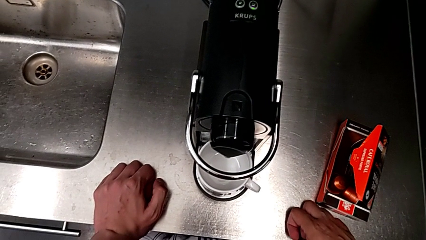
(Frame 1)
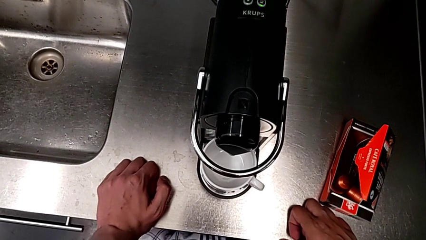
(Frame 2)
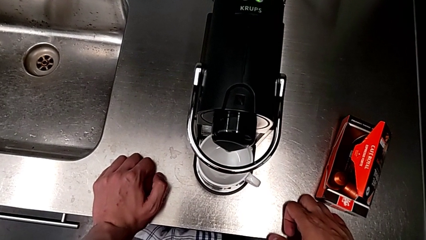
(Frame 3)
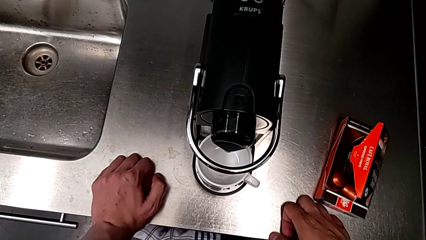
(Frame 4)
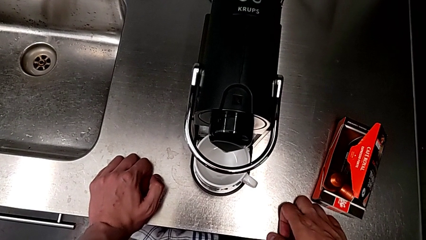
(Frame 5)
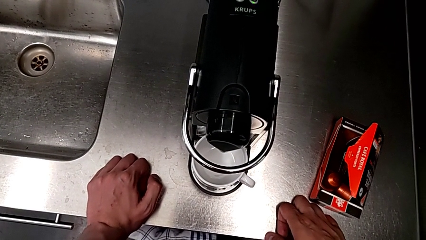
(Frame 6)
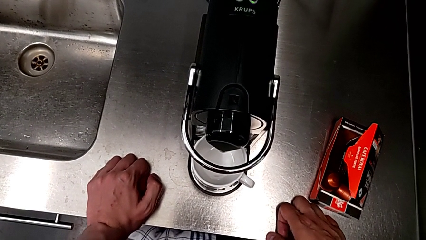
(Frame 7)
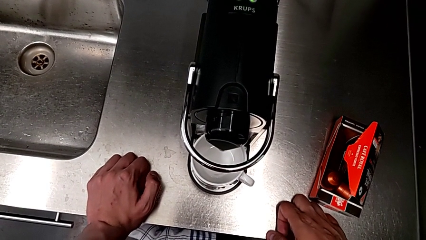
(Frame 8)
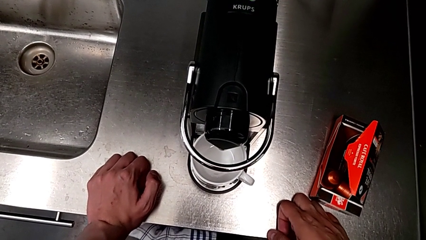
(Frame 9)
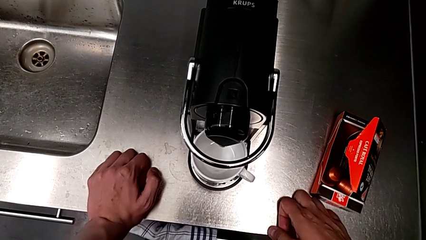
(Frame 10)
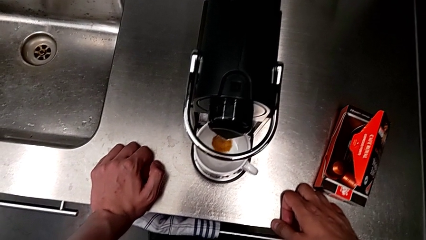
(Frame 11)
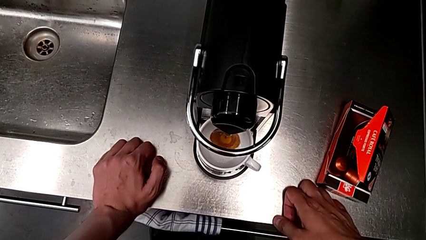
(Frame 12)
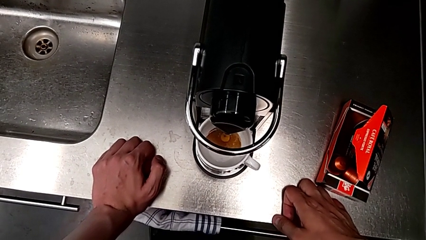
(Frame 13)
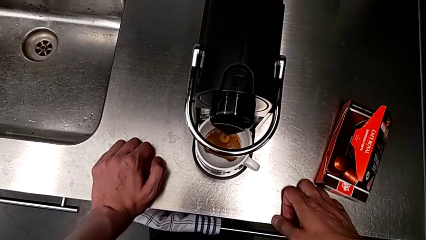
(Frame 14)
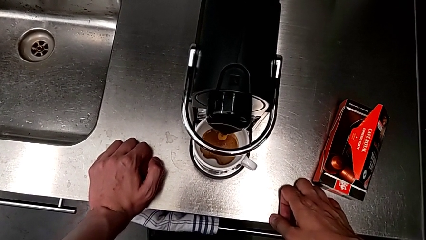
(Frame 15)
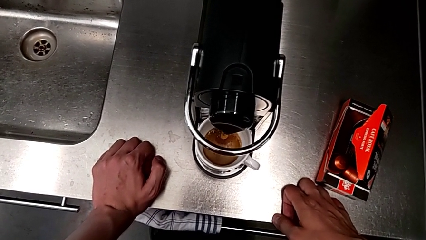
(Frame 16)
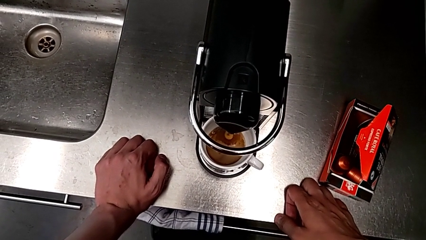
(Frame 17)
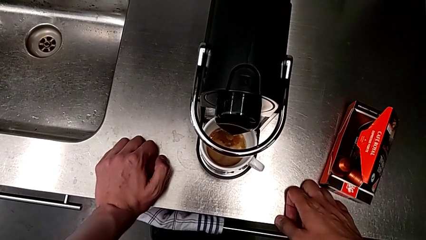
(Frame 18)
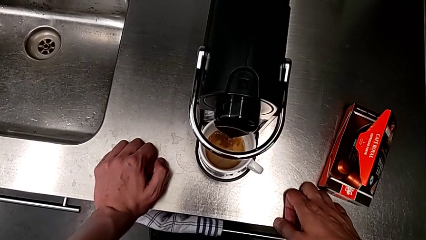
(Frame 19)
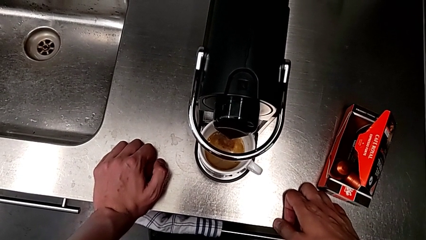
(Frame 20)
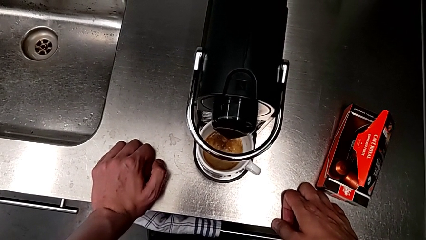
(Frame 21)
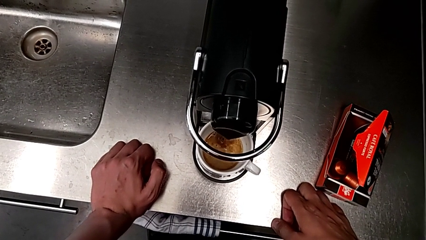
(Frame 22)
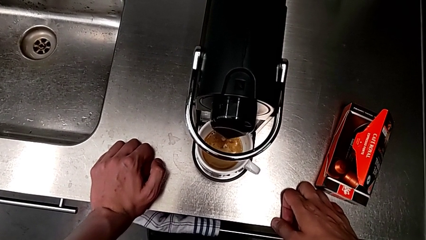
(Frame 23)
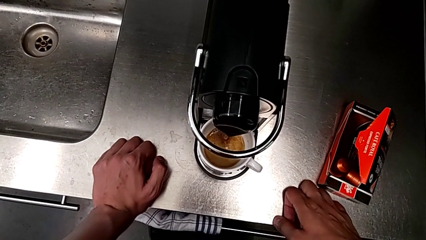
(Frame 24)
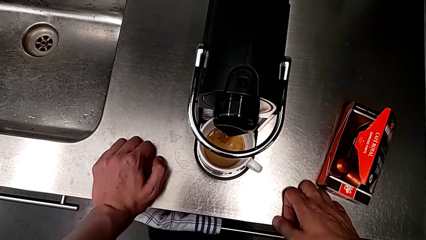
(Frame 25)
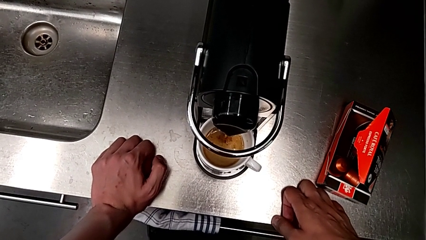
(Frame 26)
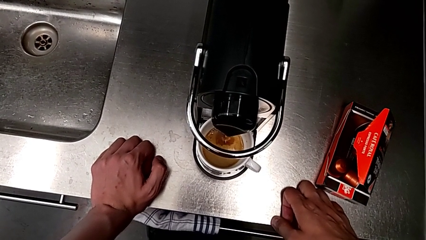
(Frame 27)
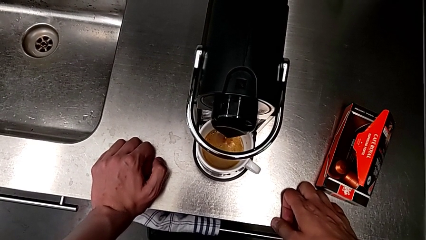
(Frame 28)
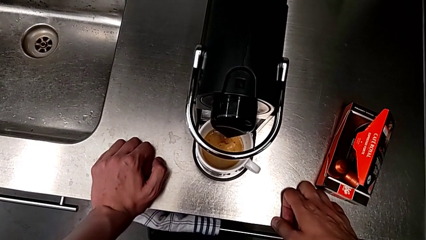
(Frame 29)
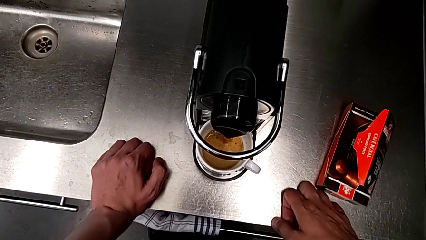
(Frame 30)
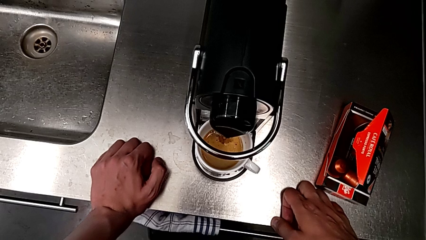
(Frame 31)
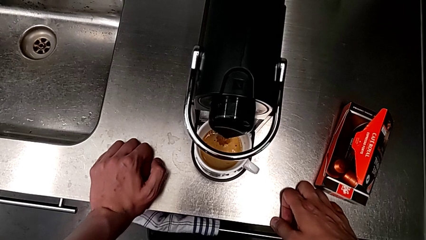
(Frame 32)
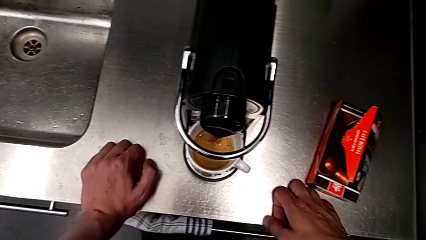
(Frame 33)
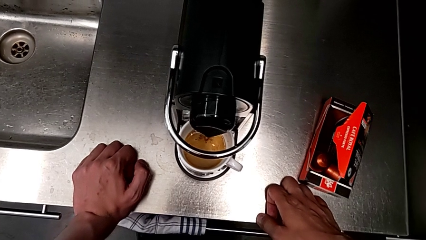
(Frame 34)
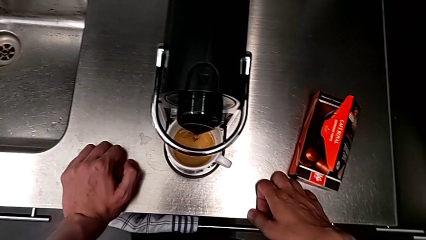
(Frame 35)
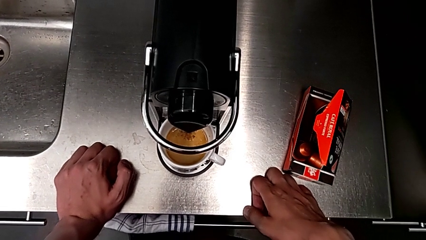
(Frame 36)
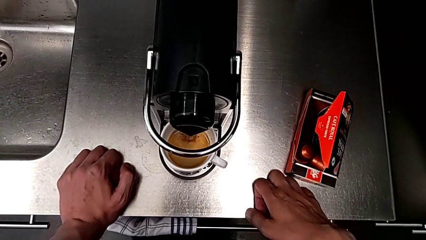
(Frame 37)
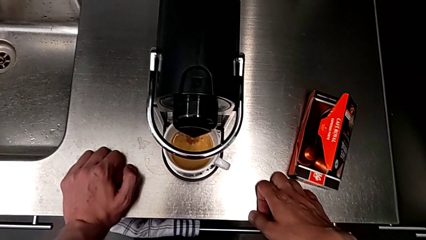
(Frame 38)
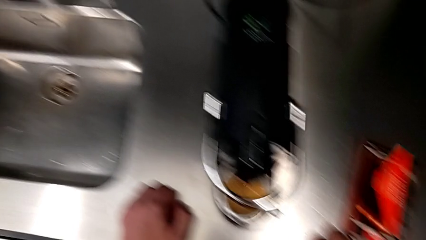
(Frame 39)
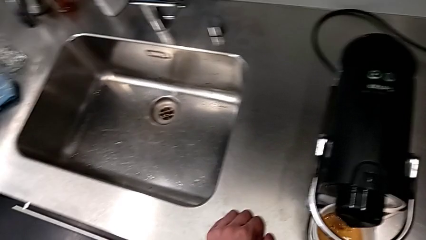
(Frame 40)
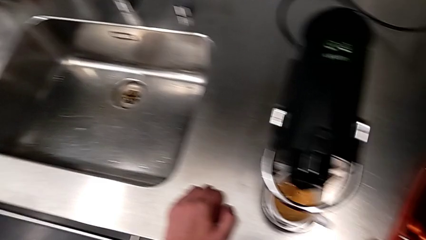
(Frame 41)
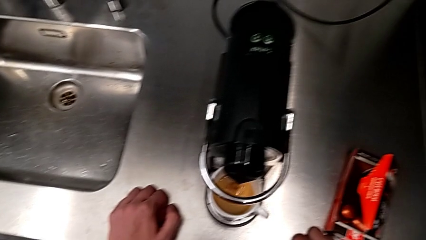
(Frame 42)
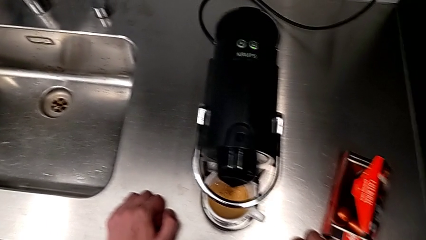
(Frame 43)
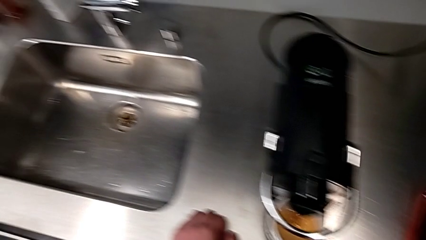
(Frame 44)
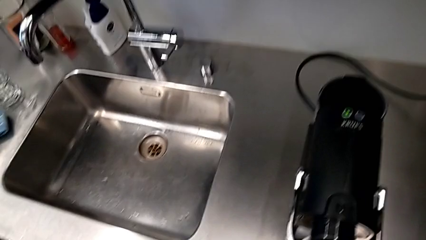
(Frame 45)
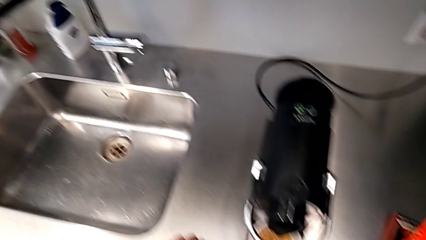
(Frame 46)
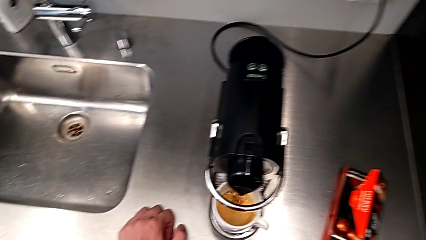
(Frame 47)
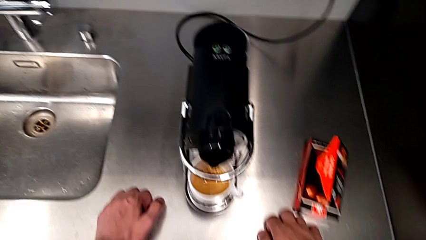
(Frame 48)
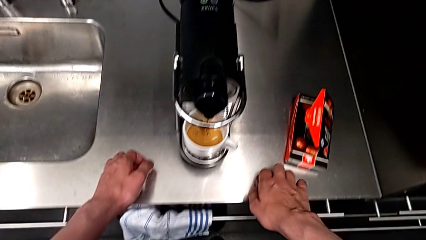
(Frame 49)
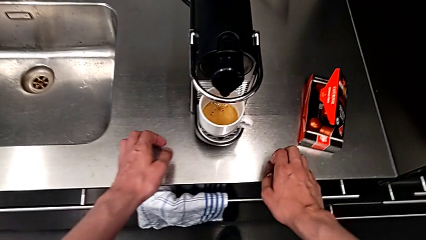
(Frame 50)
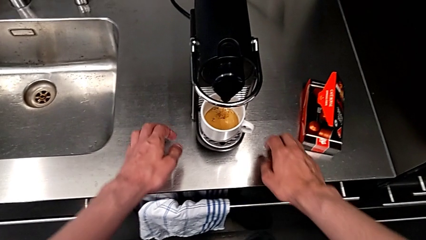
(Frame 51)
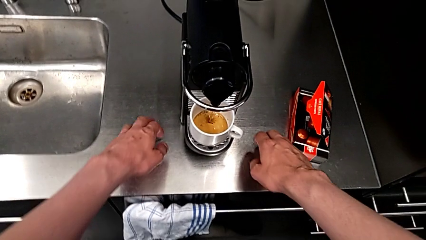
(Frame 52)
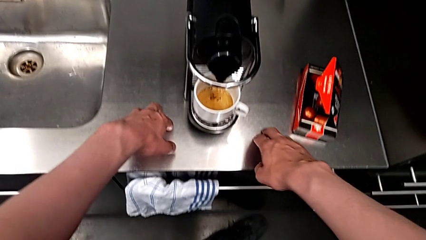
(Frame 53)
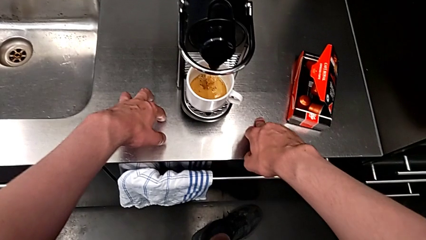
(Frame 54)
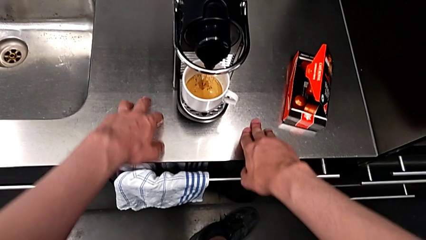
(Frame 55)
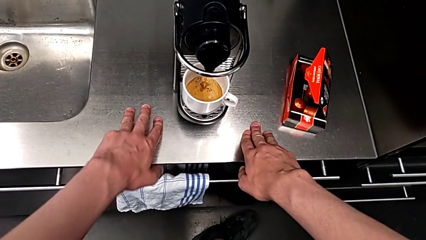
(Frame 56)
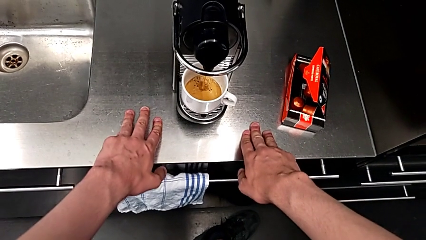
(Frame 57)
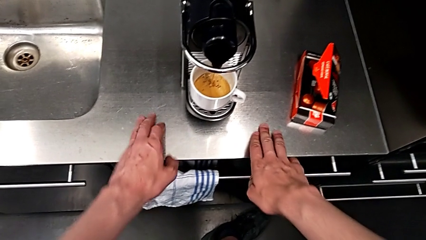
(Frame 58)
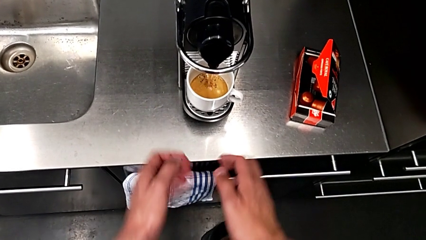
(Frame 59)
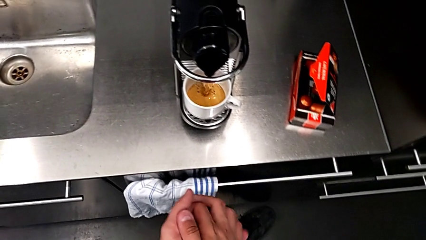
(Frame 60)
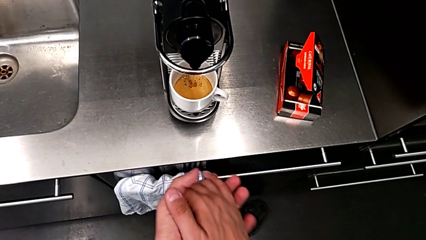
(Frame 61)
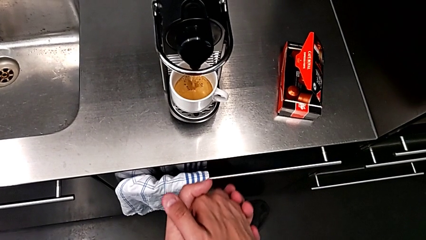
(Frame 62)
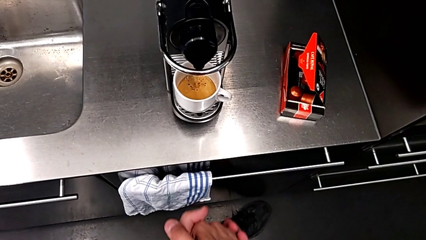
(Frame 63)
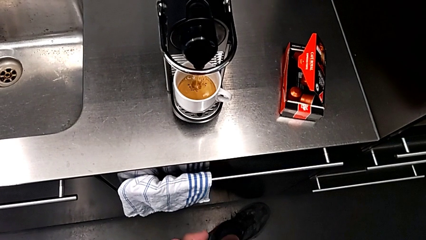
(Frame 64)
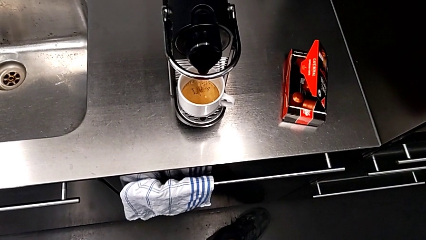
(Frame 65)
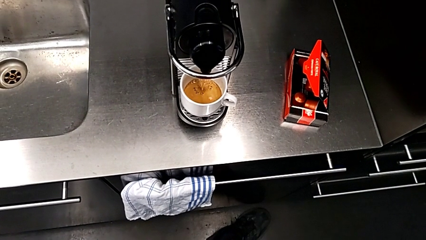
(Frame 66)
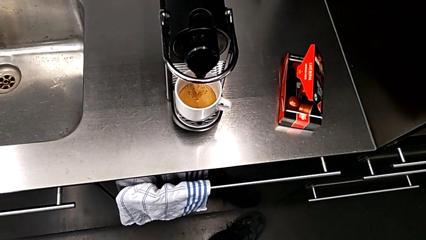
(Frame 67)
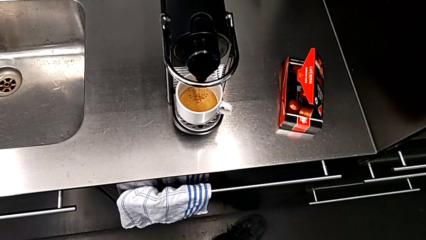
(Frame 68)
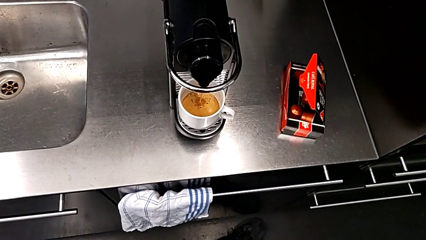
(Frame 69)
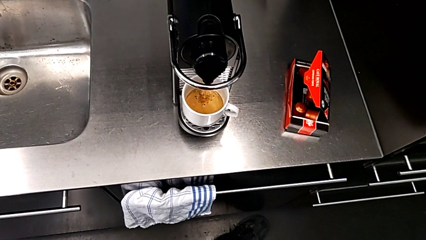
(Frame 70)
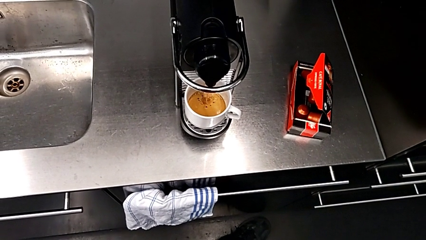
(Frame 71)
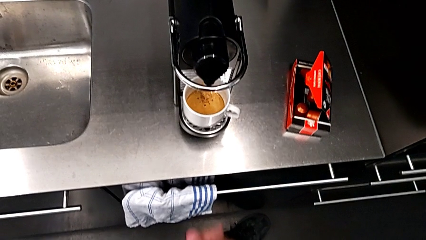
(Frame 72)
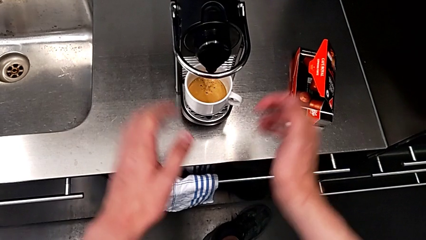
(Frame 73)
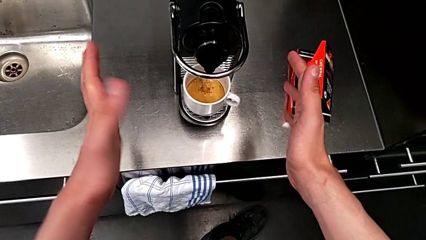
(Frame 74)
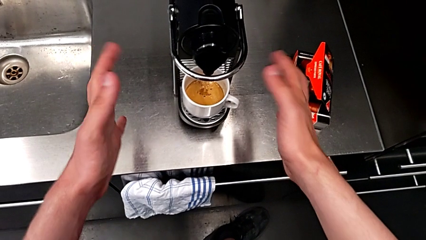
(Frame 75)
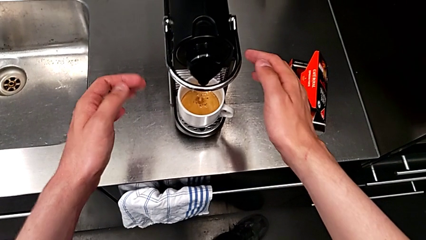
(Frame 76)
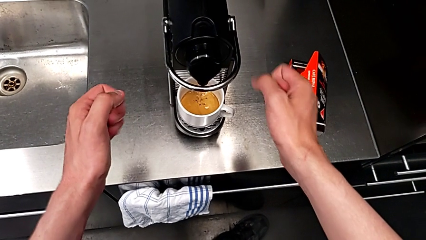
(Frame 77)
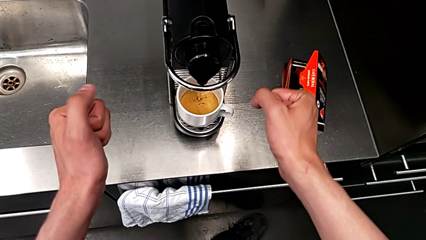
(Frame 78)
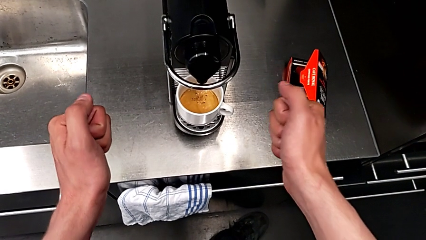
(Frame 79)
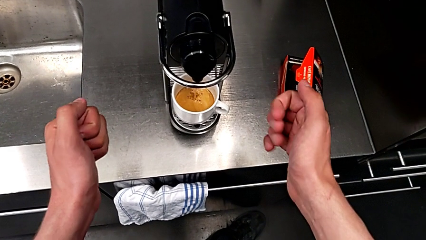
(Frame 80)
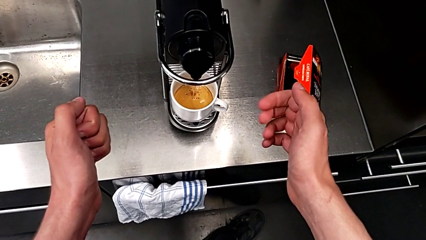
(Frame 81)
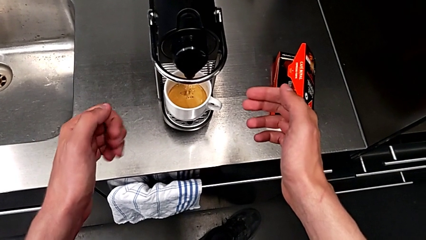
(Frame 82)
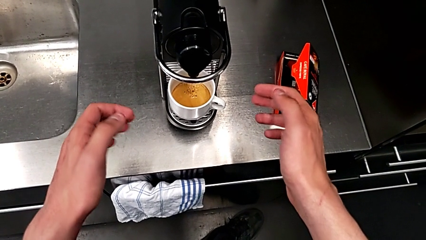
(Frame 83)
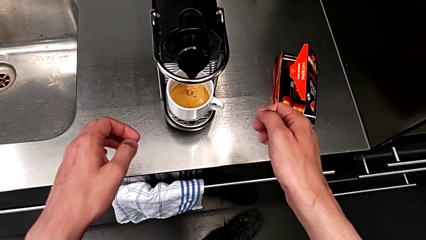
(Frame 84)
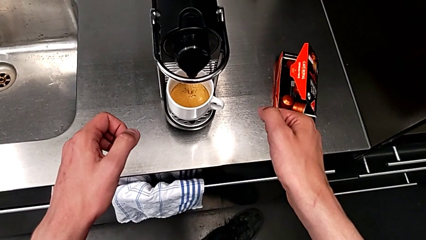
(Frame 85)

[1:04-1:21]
The camera wearer is making a cup of coffee. They keep loading the cup with the right hand.
